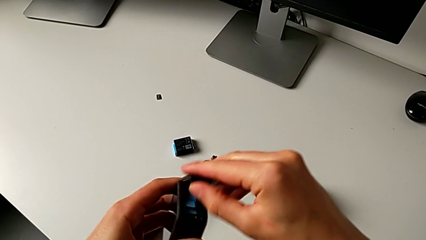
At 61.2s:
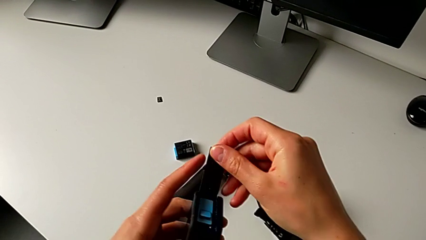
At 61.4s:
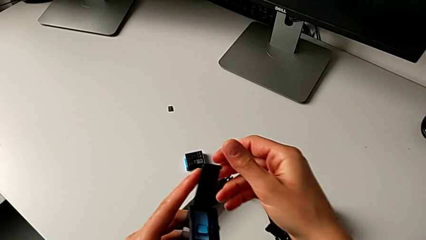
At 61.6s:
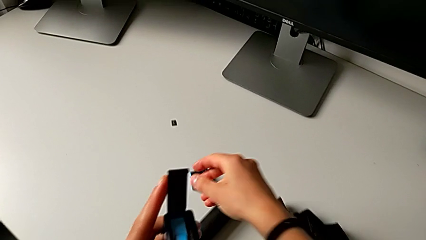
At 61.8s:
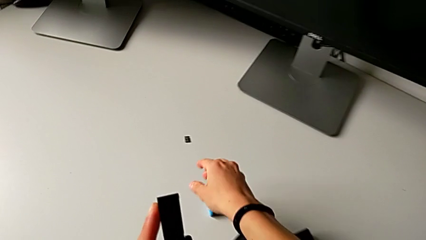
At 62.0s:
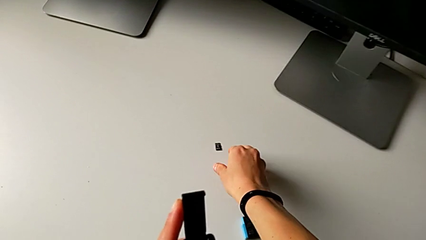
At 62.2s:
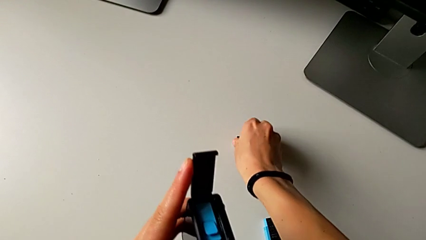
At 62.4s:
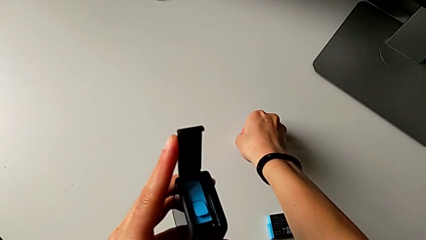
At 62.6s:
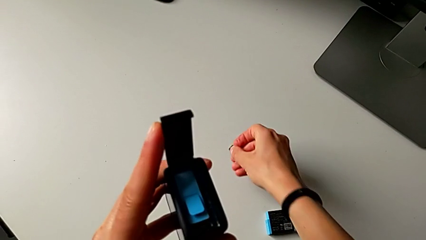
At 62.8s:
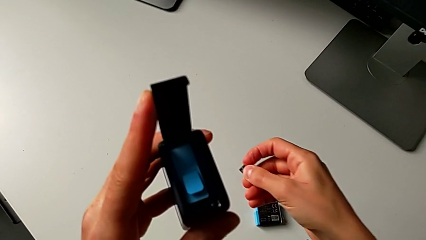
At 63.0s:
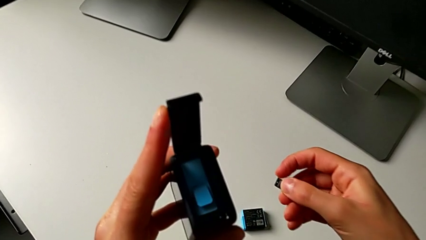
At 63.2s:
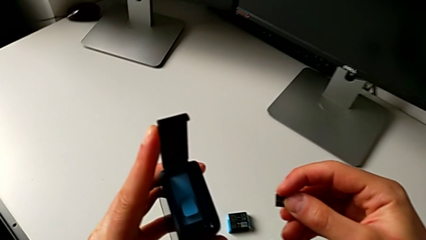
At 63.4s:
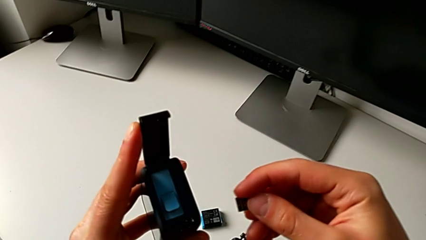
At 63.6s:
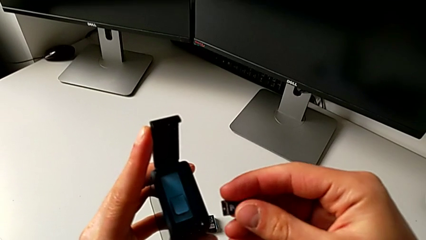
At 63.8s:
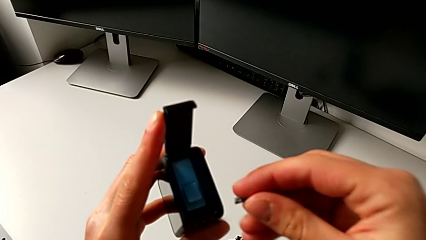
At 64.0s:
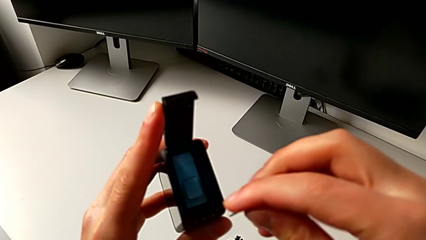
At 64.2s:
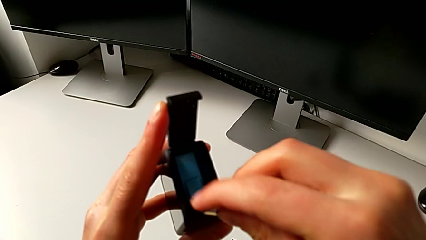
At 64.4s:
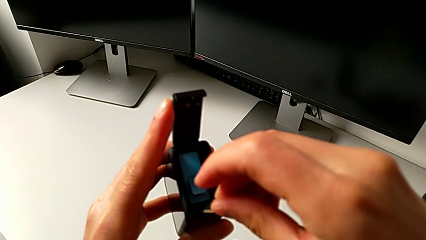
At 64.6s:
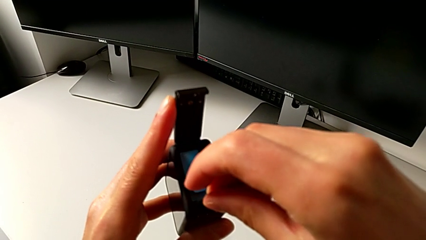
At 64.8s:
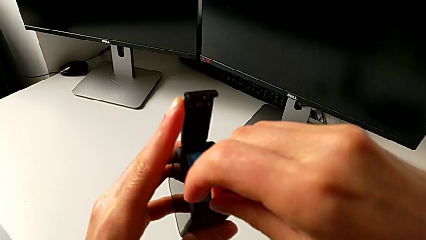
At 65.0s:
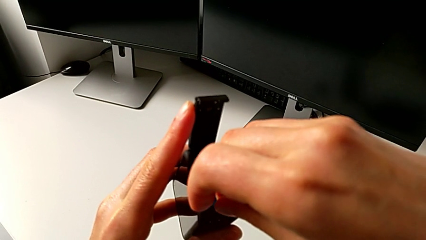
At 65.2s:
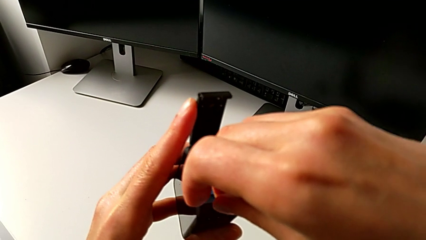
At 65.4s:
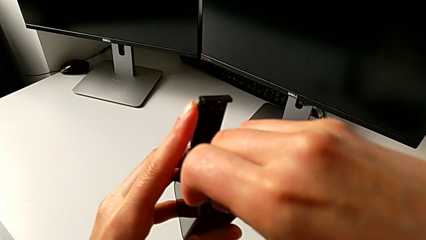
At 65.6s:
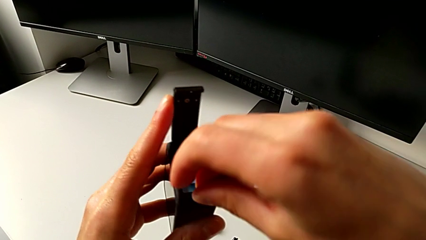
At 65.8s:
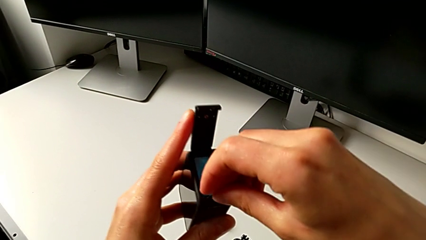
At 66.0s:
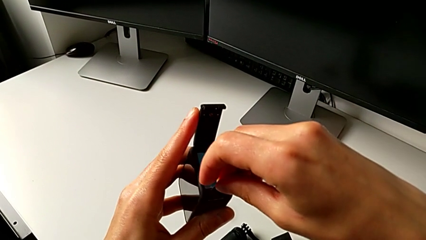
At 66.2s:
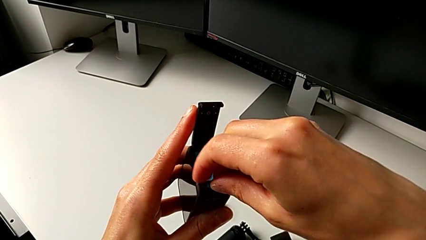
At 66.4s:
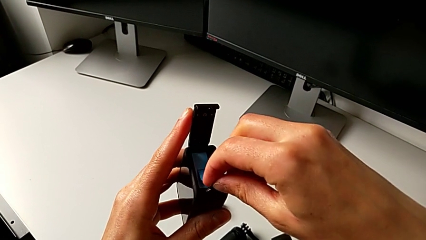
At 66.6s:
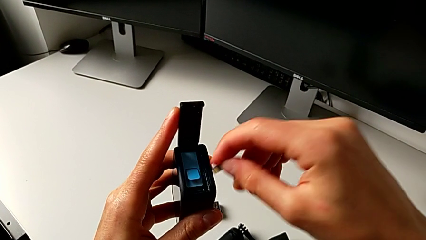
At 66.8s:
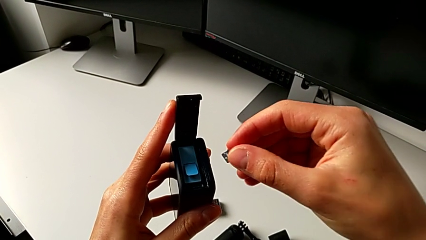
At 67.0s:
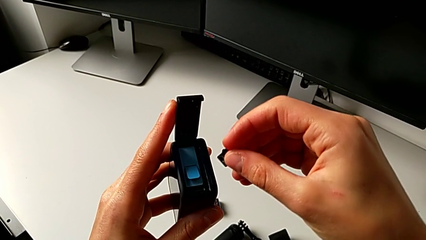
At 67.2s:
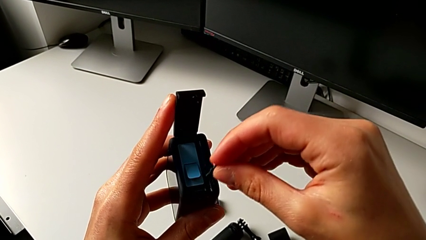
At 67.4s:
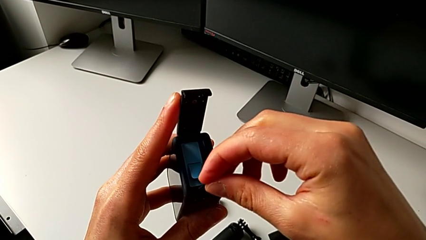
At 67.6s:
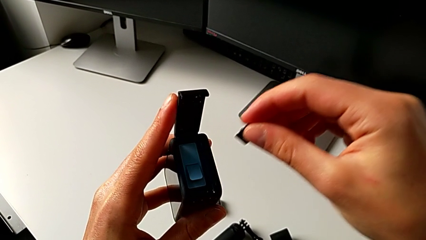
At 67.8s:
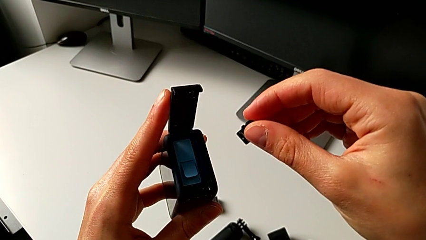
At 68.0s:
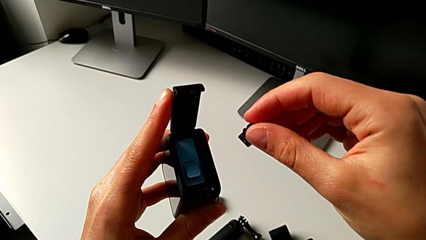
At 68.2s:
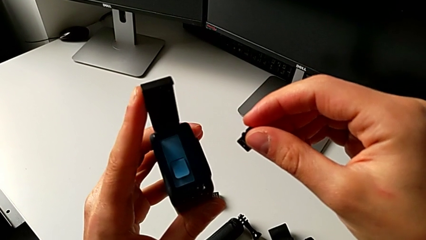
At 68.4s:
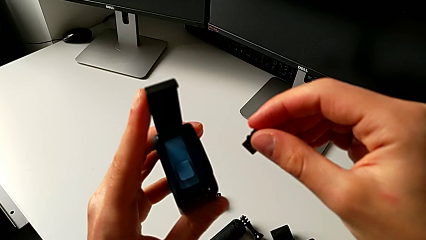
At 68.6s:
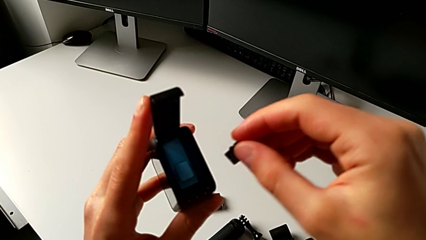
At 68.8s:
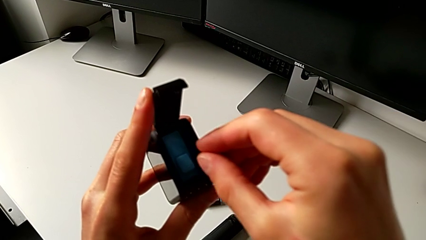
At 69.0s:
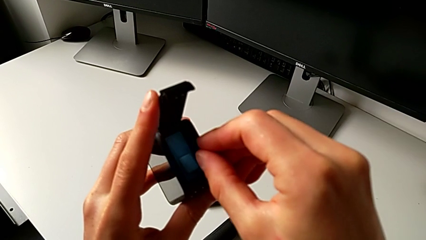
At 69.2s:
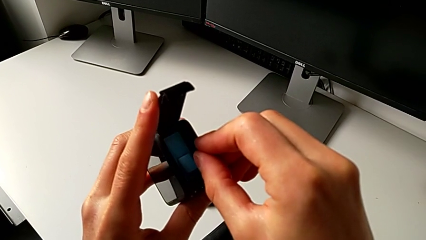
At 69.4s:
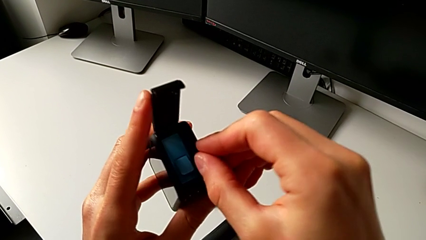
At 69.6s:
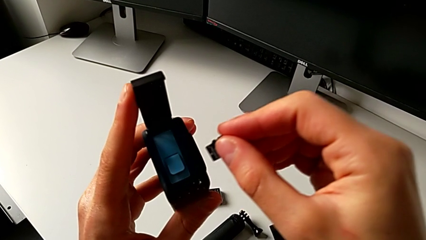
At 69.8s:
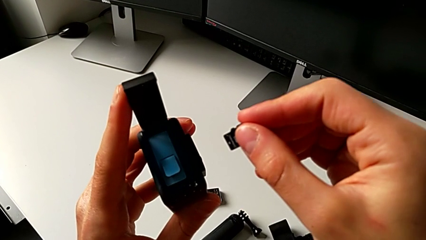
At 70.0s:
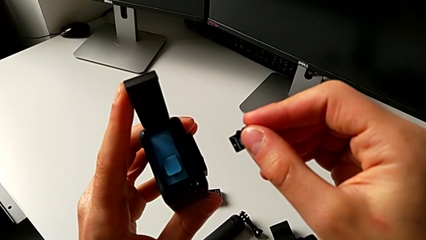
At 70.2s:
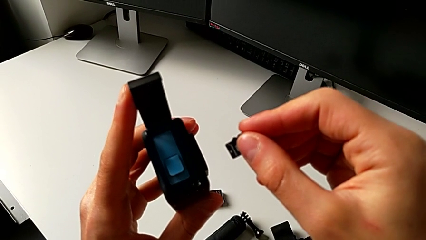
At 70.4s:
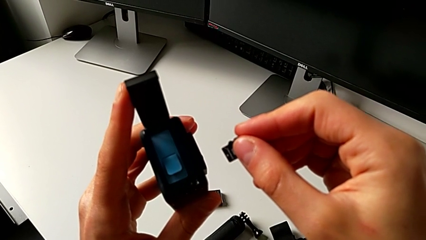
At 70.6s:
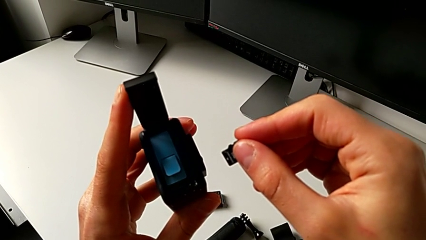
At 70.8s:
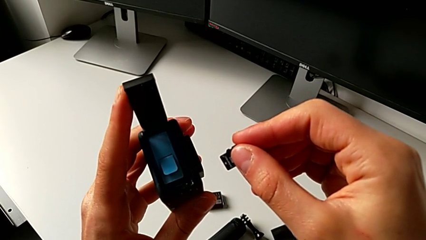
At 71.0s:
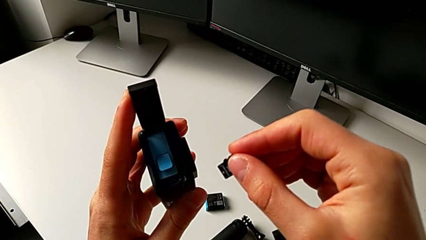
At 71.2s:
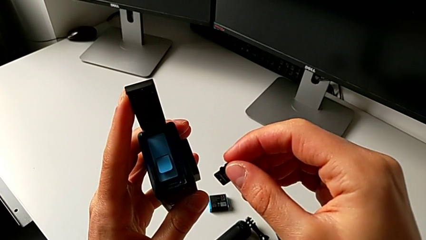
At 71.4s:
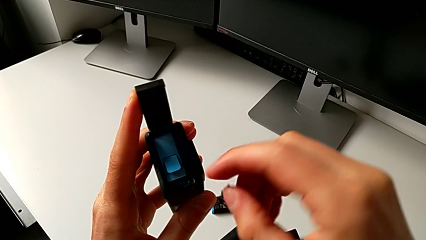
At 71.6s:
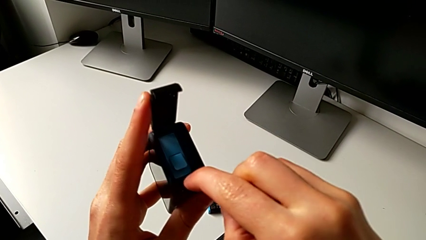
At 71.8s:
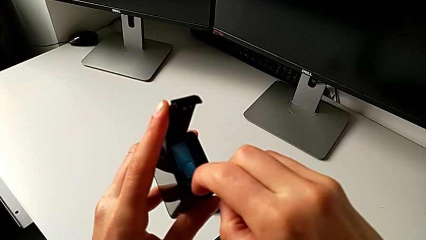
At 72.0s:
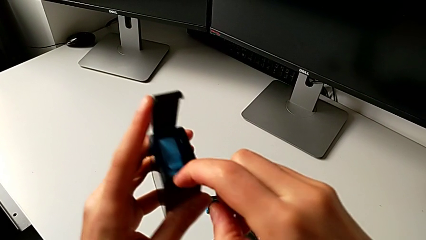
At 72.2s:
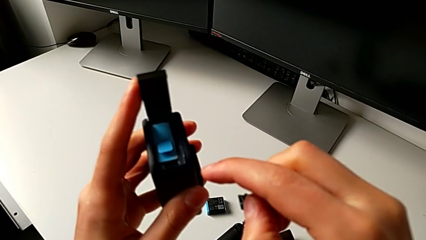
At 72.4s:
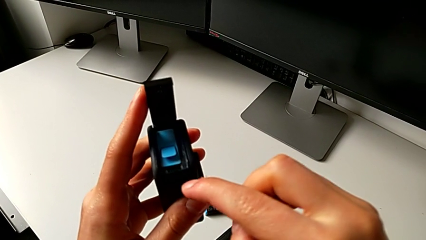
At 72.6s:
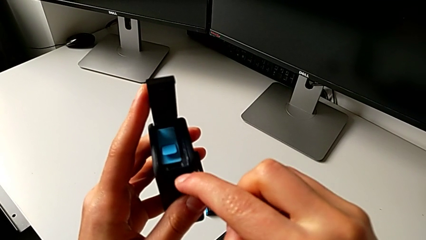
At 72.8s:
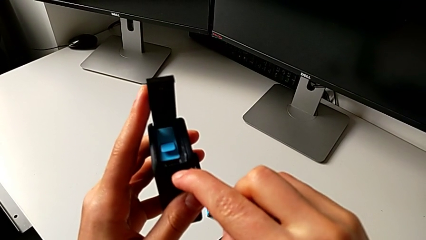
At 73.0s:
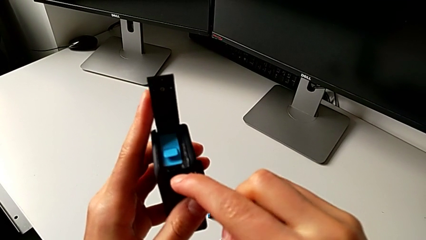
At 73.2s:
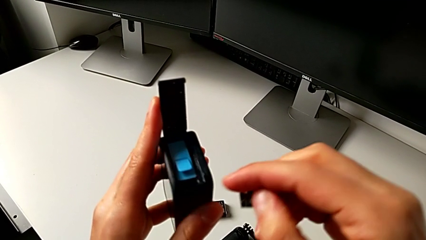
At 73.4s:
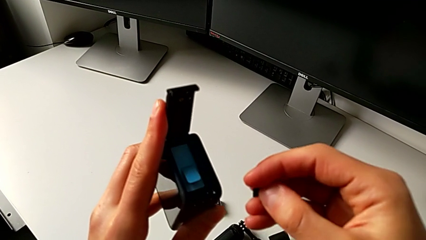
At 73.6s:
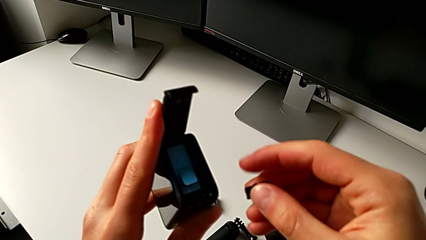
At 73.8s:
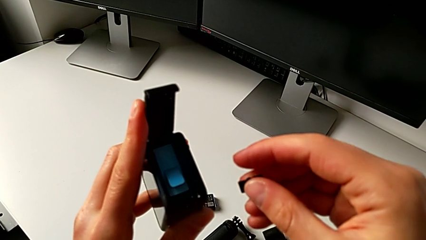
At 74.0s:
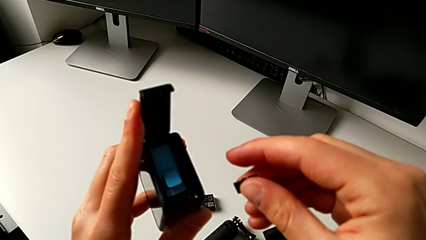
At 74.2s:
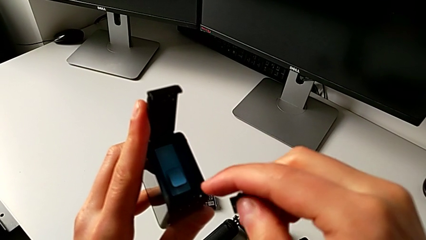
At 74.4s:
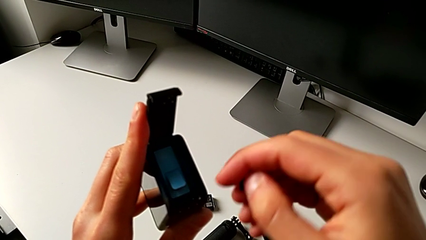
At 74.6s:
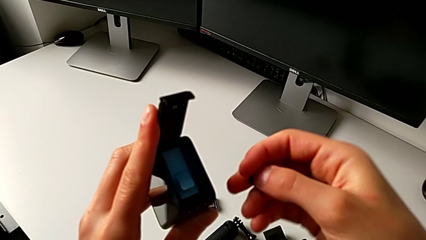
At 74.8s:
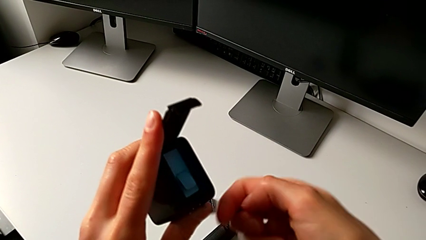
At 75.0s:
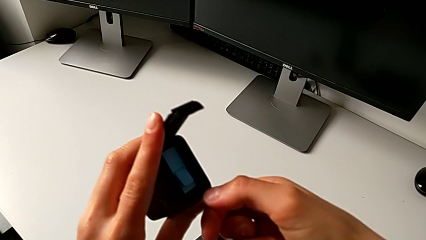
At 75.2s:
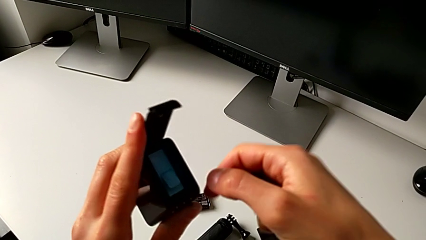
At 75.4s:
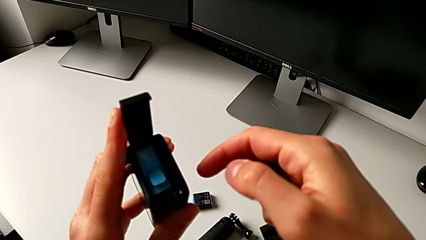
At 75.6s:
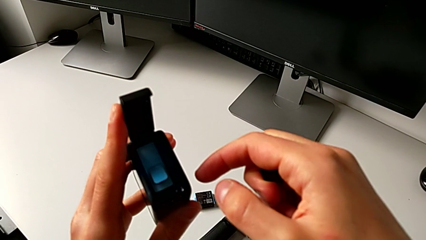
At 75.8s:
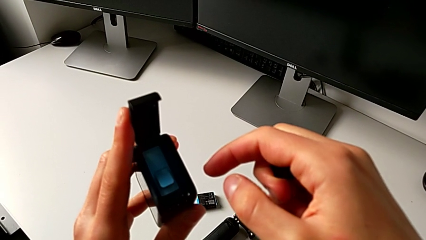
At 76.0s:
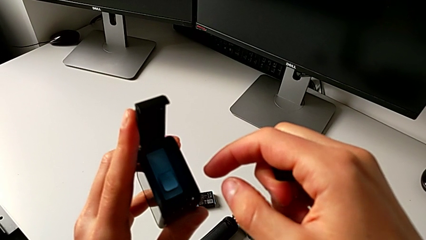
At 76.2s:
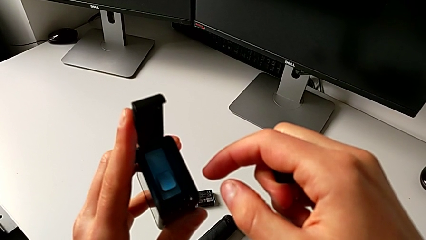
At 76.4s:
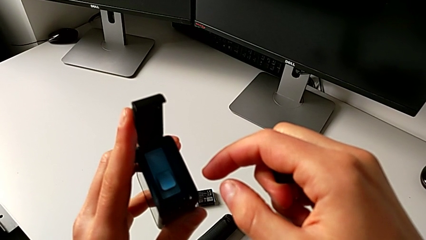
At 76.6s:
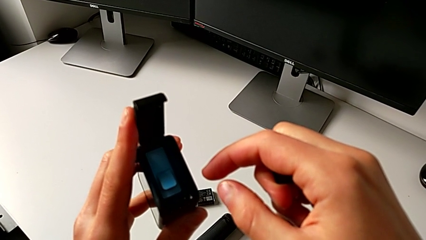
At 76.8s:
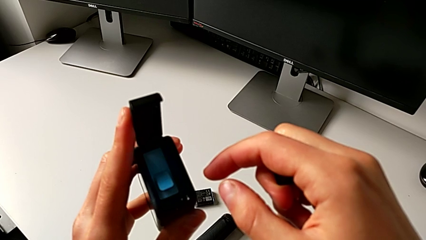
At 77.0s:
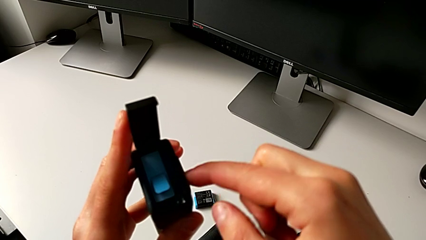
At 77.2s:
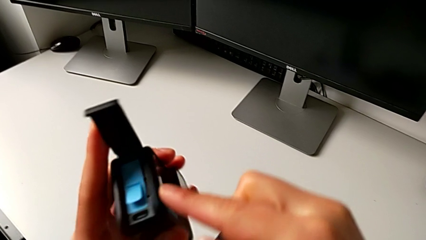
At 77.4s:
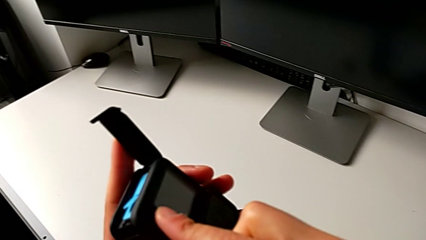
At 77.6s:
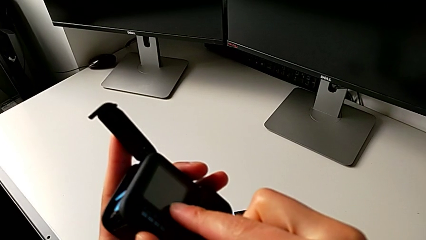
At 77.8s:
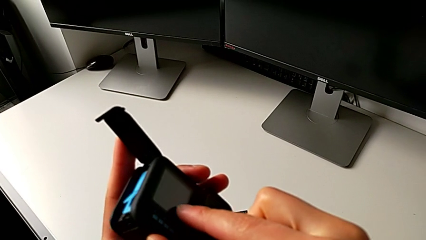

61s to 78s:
The camera wearer is changing the SD card. They grab the SD card, wrongly push it, trying to insert the SD card in the wrong place, wrongly press the battery door, not finding the old SD card, turn the GoPro and rotate it.
